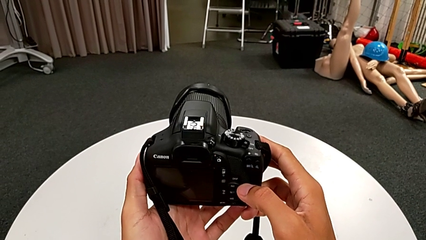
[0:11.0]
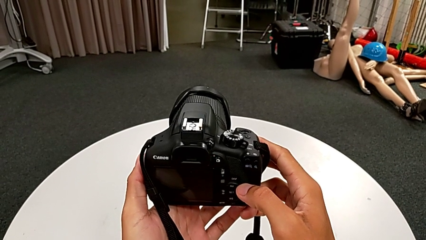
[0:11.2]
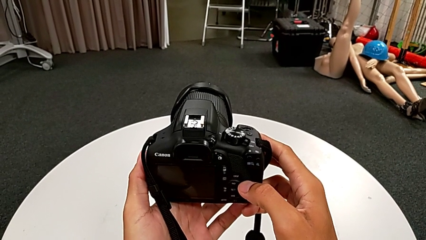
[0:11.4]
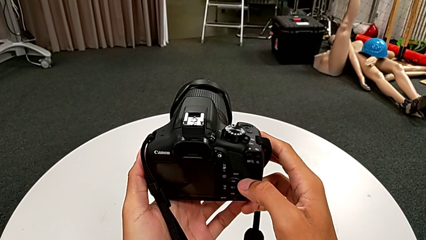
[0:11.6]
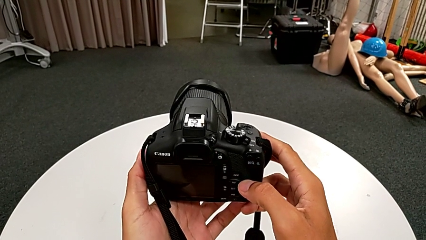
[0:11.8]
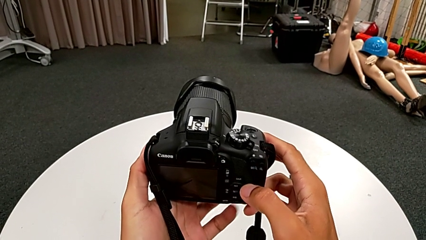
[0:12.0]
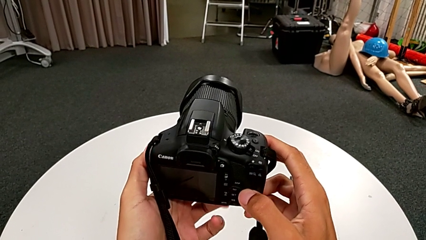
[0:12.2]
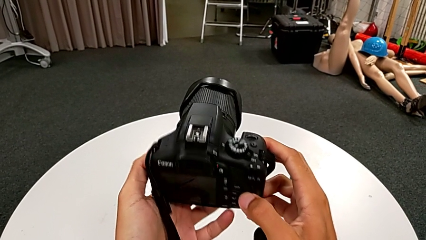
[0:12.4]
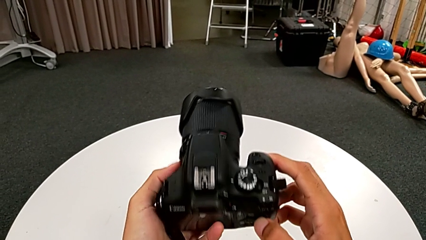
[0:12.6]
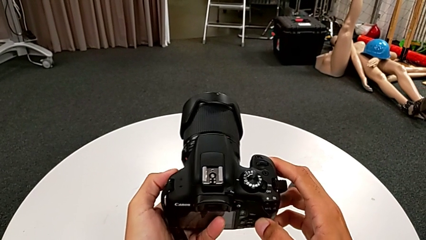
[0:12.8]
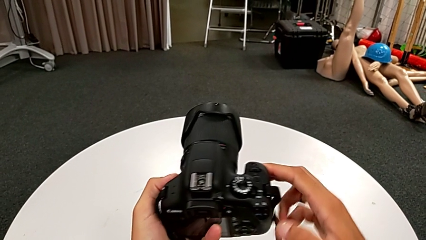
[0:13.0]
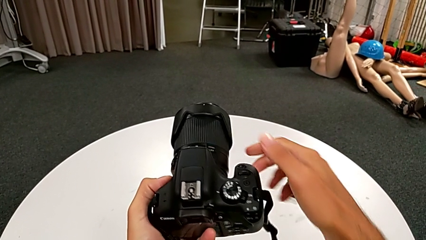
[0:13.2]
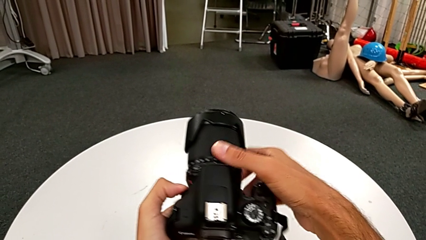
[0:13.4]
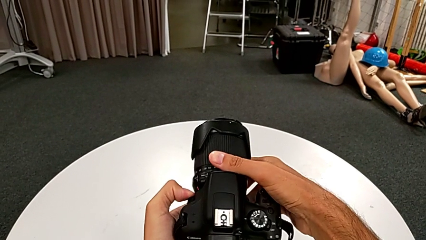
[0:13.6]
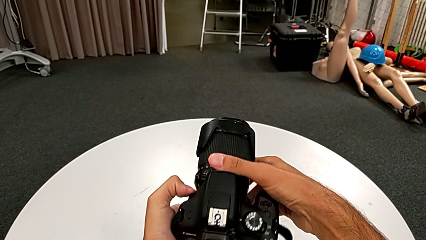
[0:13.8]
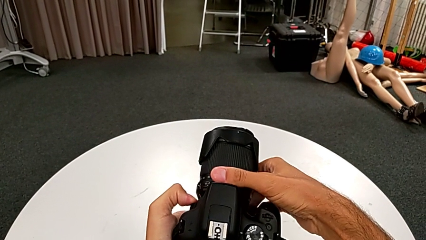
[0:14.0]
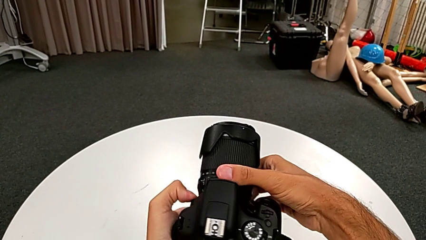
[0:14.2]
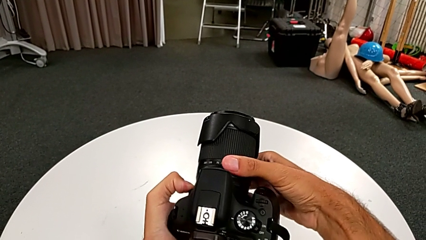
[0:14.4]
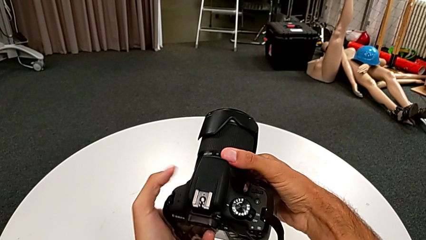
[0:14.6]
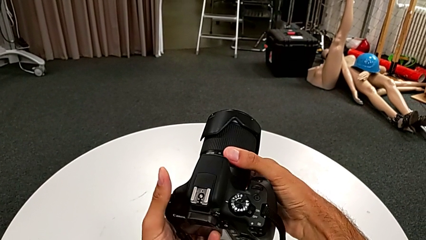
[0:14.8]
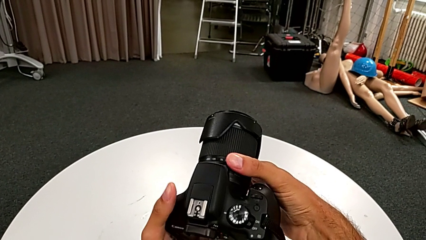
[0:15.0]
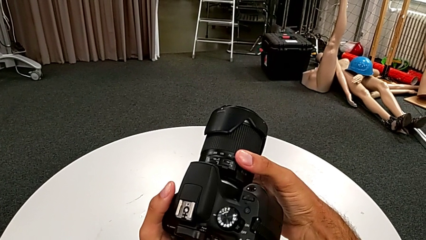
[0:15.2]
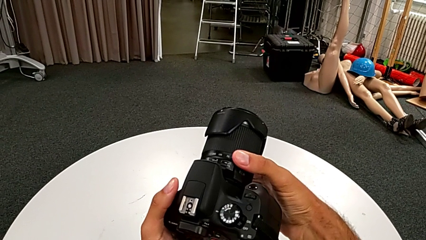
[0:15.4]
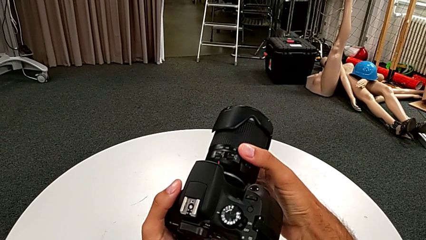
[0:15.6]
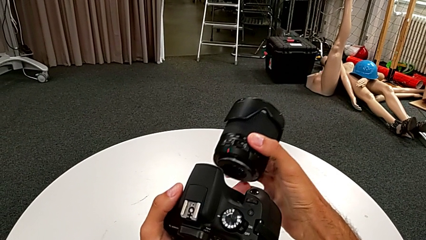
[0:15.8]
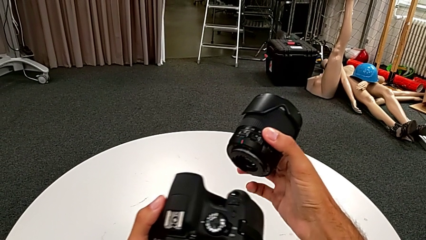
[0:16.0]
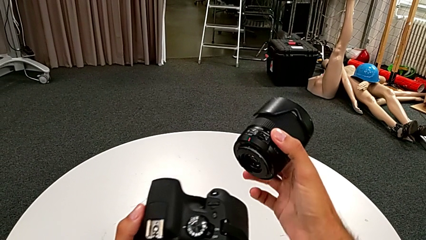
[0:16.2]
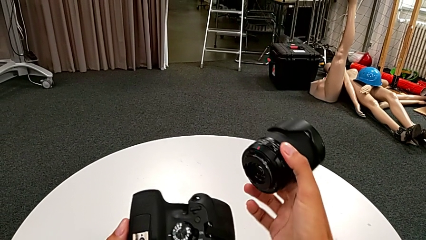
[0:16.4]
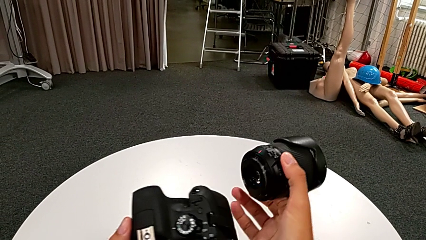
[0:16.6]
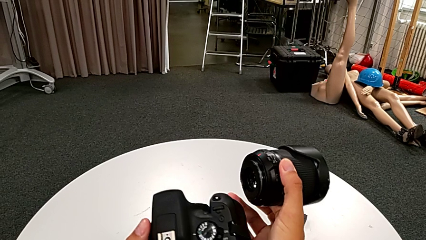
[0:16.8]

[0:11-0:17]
The camera wearer detaches the camera lens. They rotate the DSLR, grab the lens and withdraw it twice.

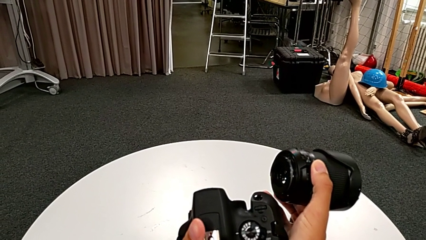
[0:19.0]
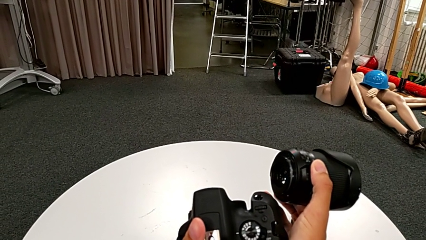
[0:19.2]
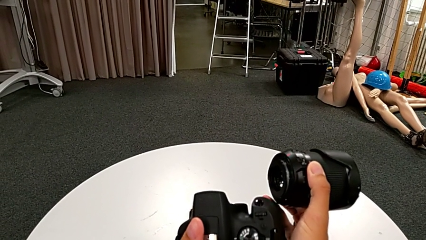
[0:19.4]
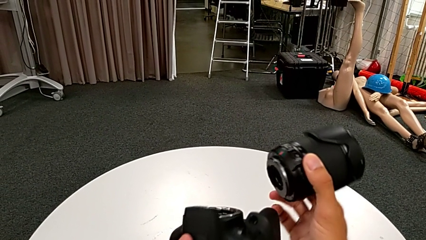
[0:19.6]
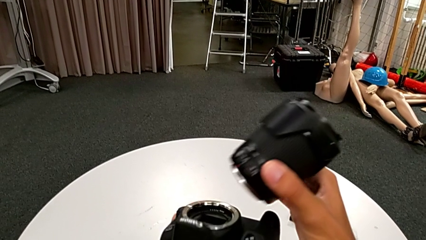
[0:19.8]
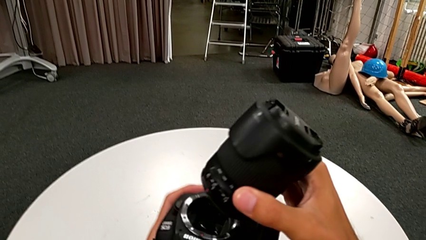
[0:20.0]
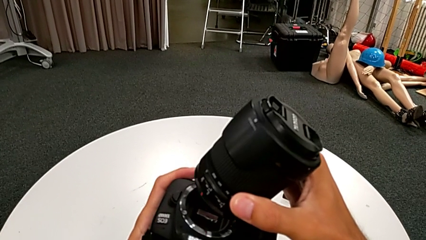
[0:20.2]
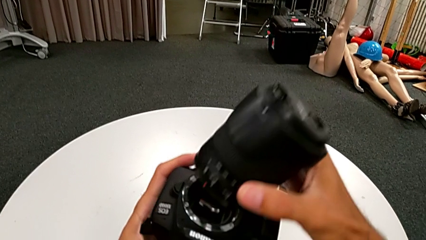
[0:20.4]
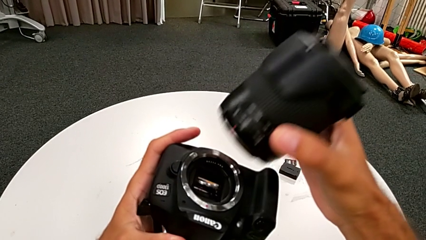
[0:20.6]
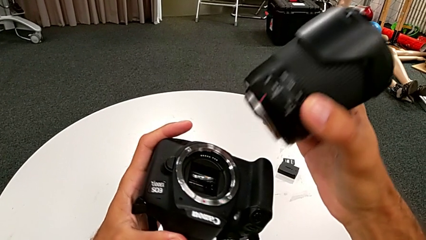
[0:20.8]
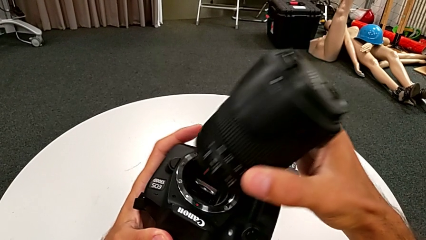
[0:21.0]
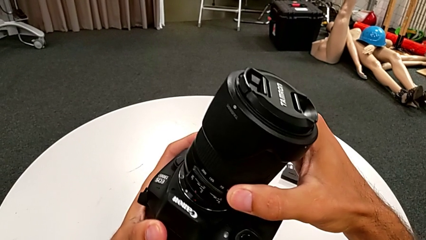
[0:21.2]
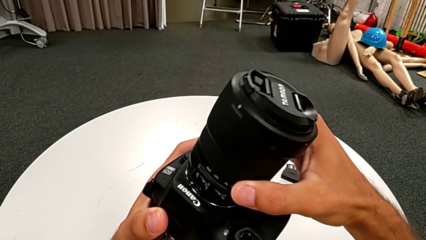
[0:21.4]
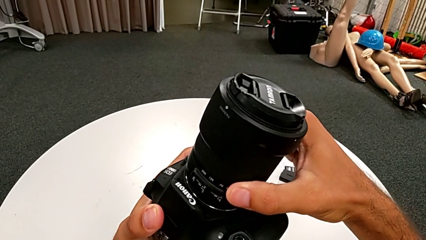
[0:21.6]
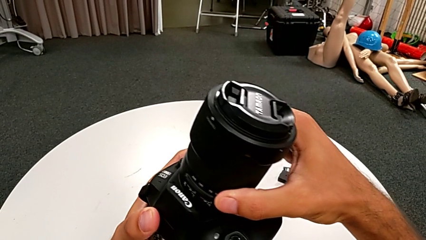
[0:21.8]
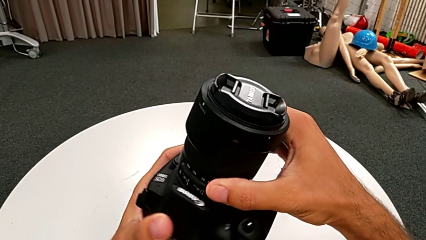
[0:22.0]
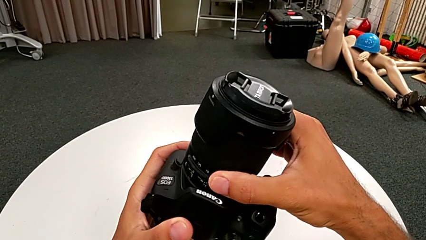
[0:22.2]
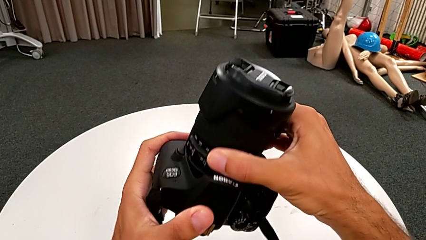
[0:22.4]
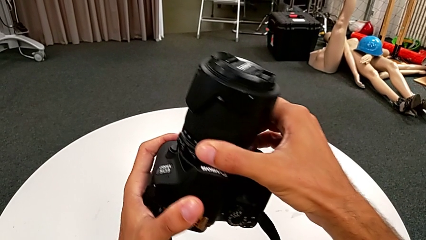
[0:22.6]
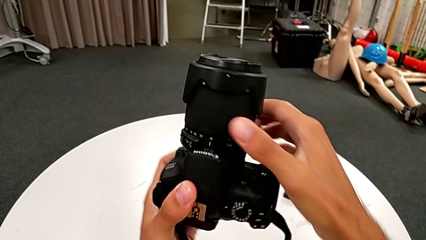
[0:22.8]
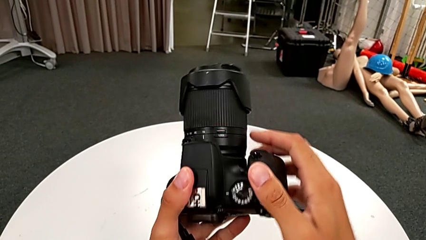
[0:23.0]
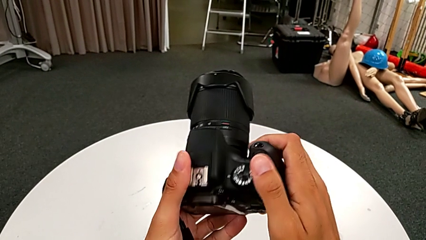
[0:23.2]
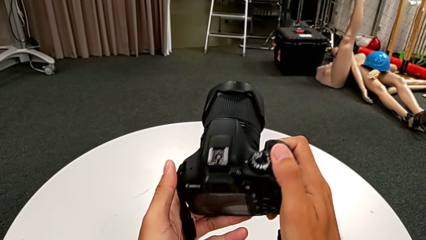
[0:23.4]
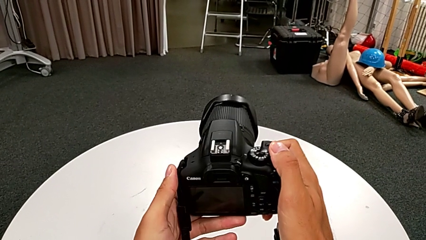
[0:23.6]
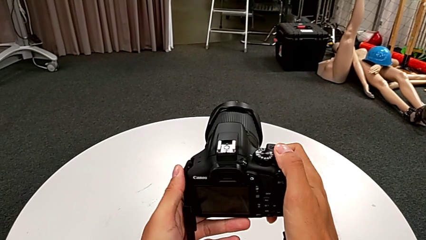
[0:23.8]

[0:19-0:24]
The camera wearer attaches the lens. They insert the lens, assemble it and rotate the DSLR.

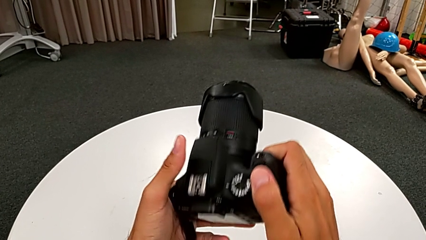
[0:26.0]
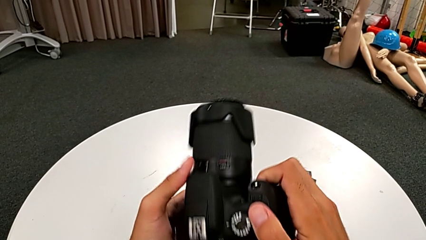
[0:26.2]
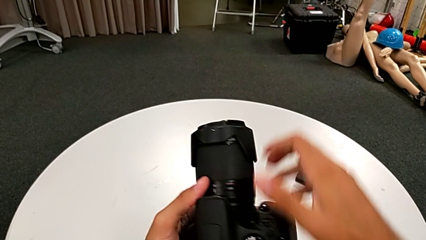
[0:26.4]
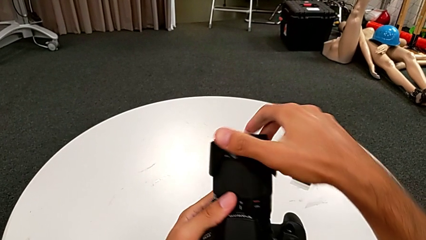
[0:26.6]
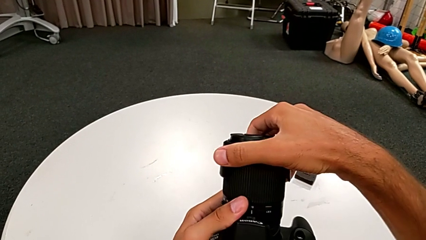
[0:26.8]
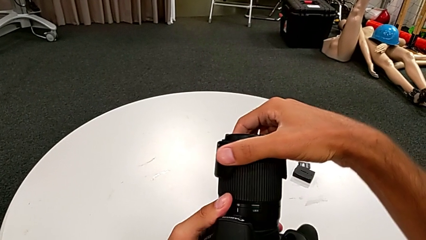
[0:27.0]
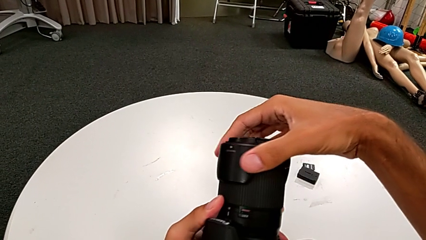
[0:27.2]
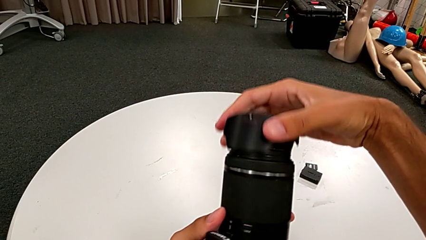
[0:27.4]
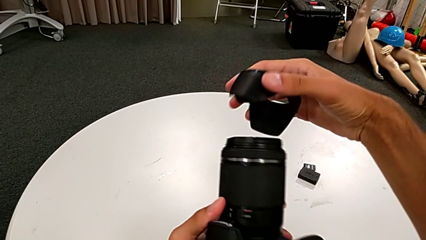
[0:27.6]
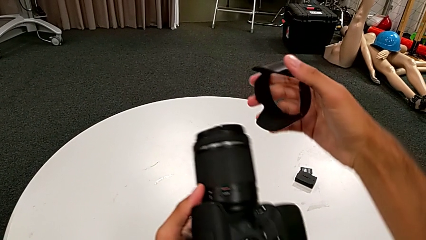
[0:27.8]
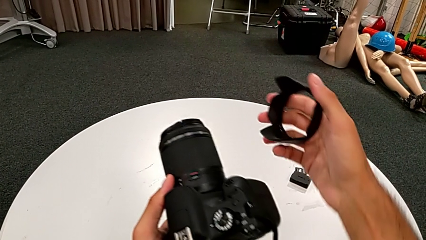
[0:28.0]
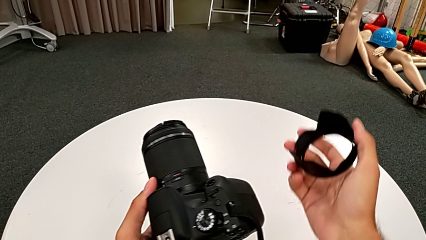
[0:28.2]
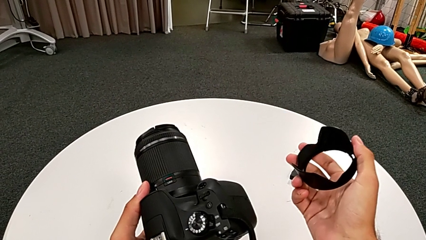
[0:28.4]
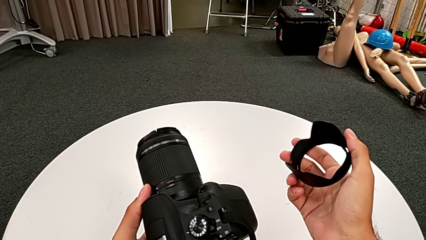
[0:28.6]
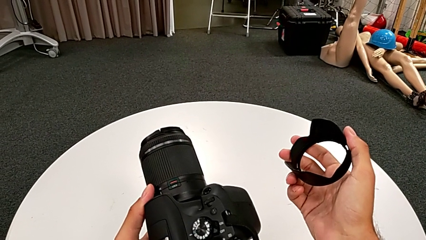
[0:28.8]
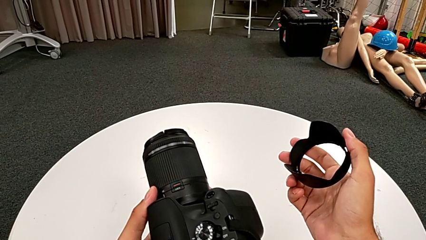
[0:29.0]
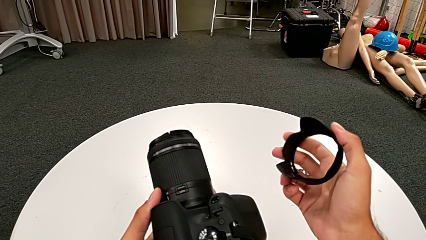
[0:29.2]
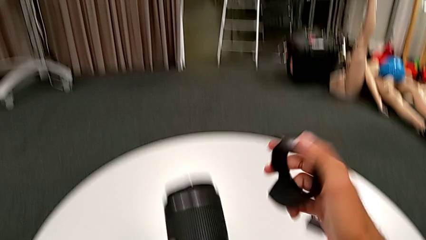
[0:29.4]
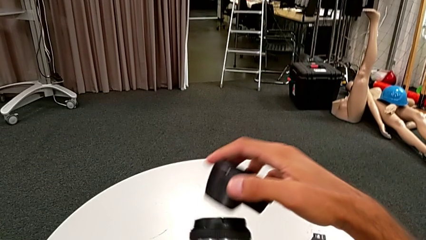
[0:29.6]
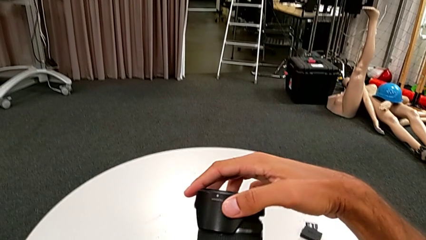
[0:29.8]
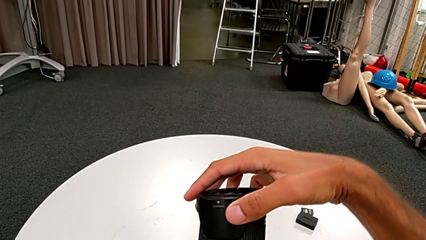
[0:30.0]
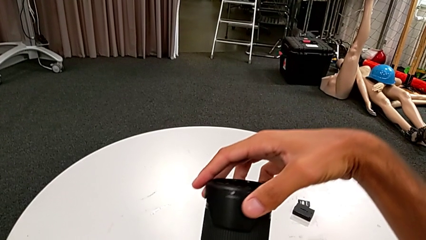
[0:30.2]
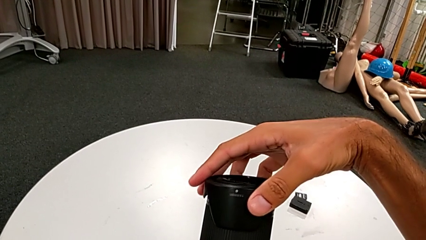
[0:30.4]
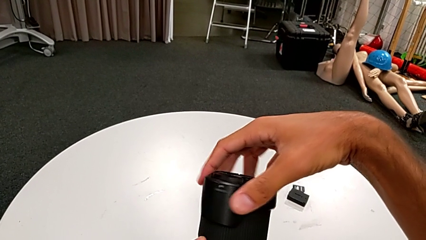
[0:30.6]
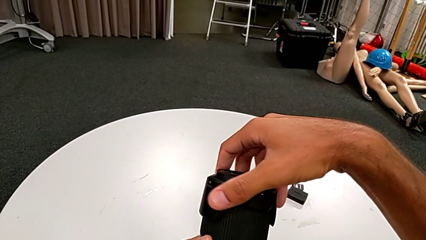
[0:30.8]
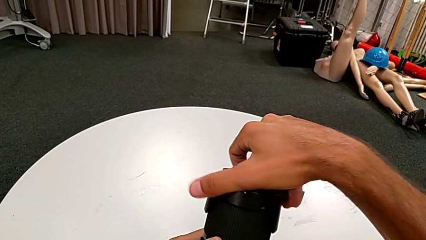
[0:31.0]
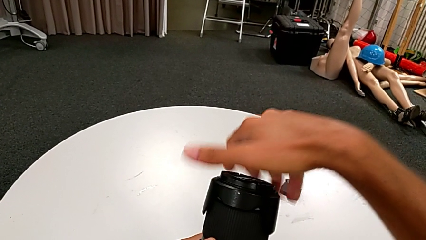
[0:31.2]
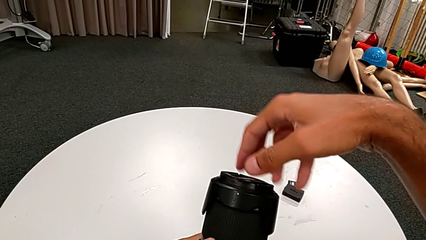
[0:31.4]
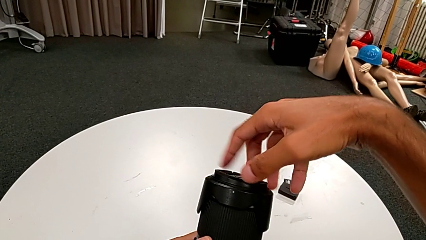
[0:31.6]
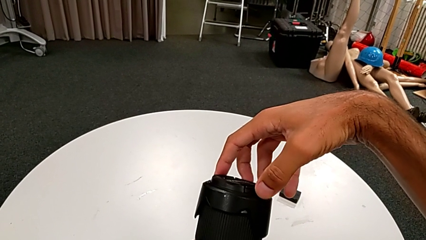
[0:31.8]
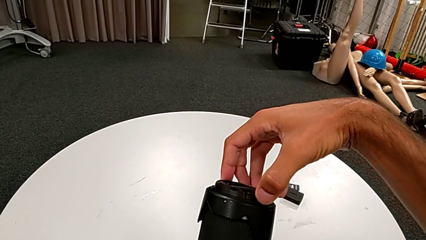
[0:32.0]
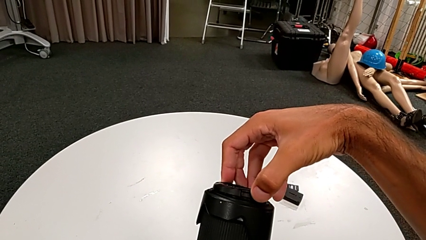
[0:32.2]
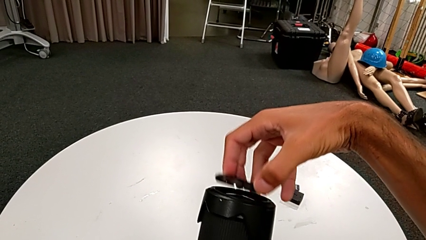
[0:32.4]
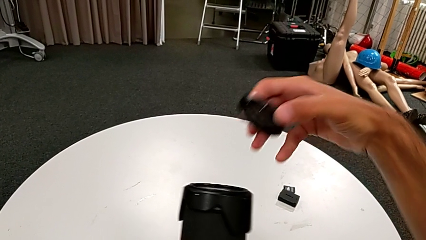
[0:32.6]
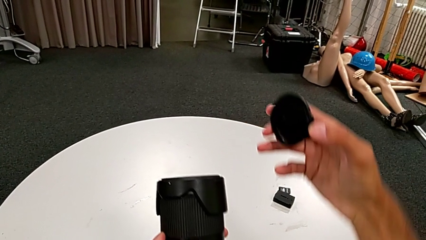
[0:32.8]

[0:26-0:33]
The camera wearer detaches the lens cover. They wrongly grab and withdraw the wrong lens cover, insert the lens cover, rotate it, grab it and withdraw it.
